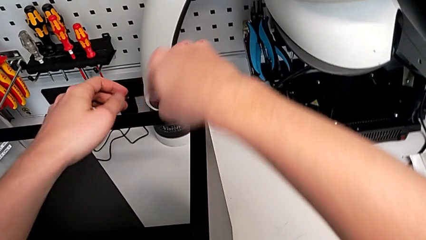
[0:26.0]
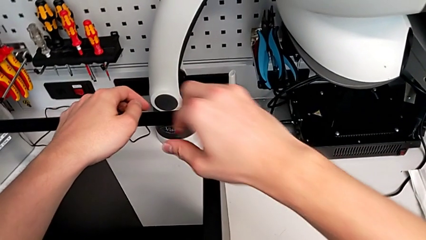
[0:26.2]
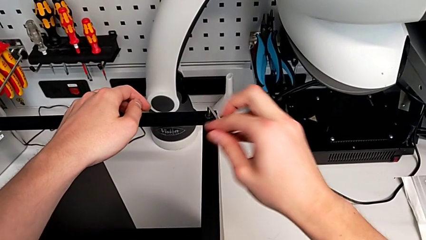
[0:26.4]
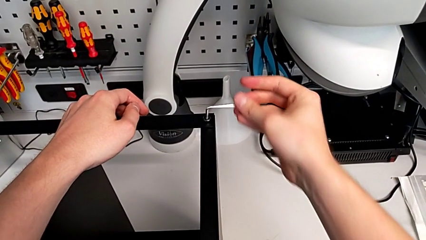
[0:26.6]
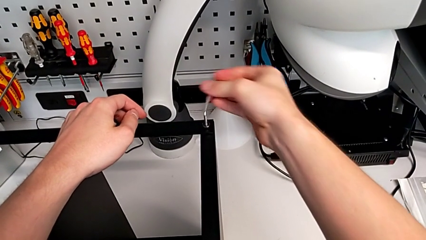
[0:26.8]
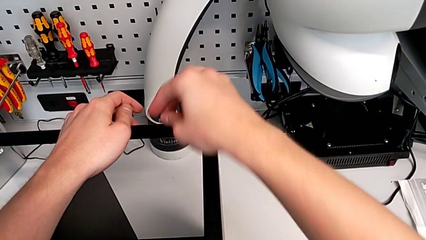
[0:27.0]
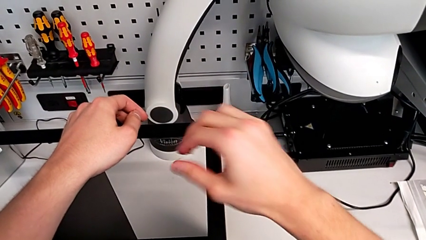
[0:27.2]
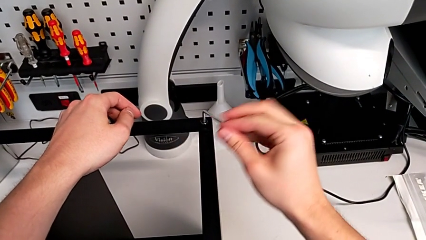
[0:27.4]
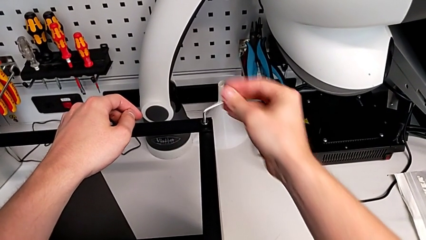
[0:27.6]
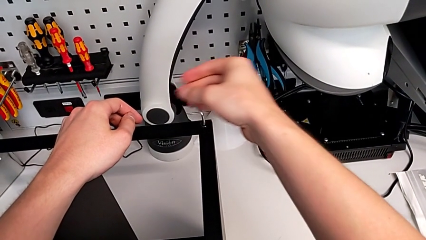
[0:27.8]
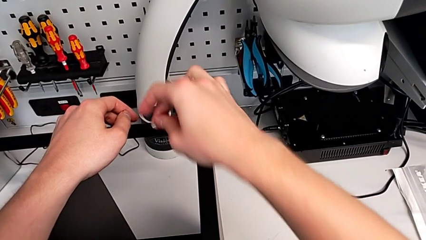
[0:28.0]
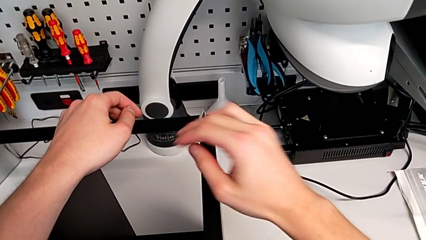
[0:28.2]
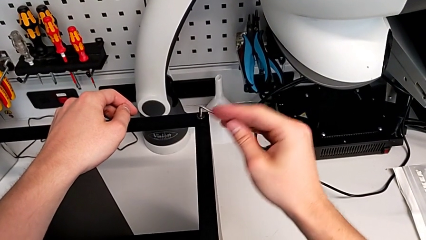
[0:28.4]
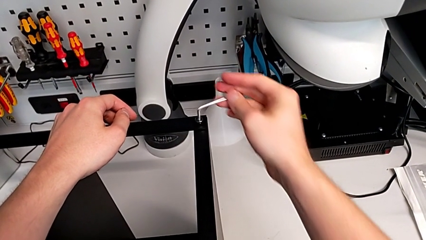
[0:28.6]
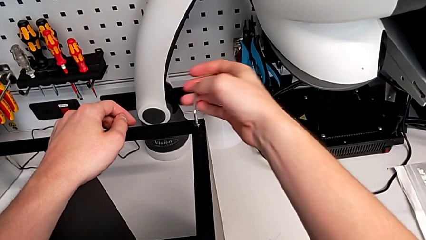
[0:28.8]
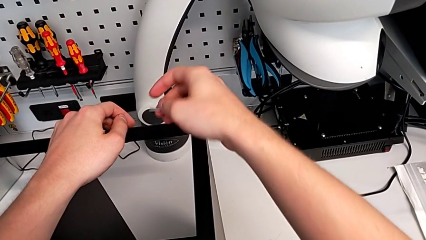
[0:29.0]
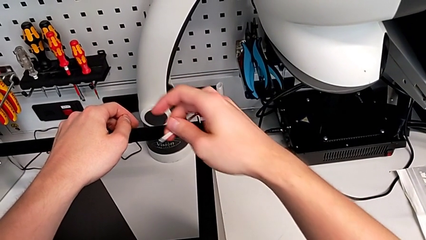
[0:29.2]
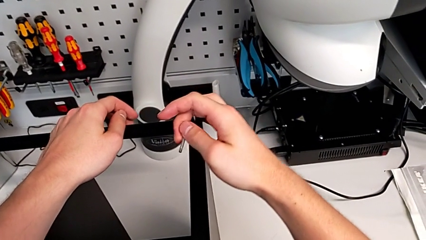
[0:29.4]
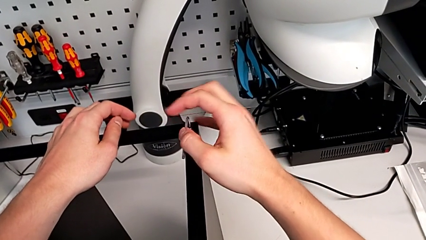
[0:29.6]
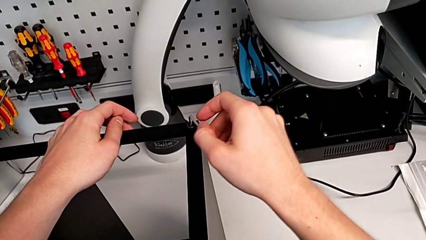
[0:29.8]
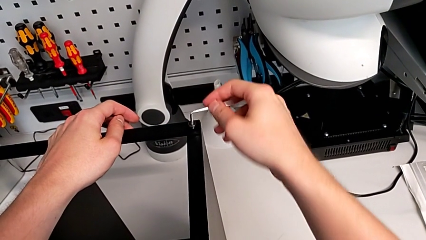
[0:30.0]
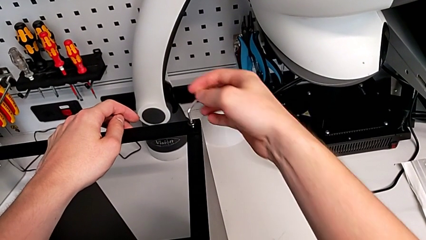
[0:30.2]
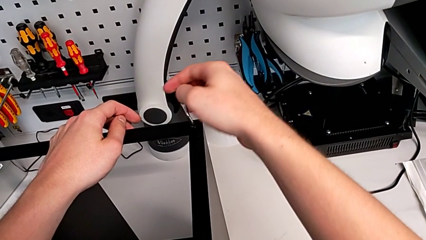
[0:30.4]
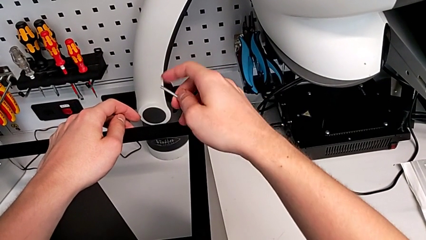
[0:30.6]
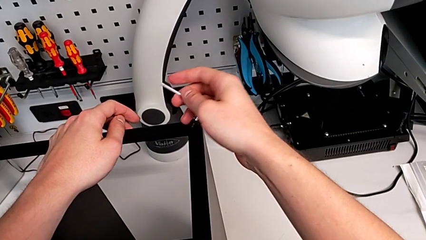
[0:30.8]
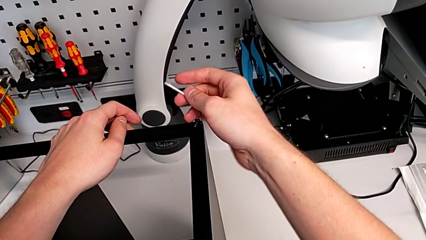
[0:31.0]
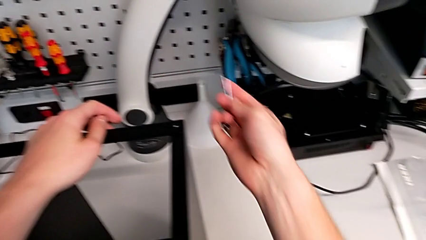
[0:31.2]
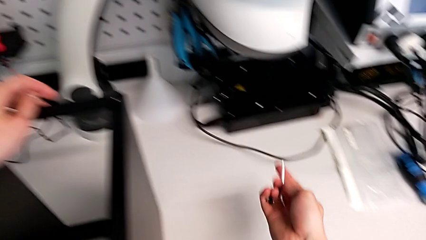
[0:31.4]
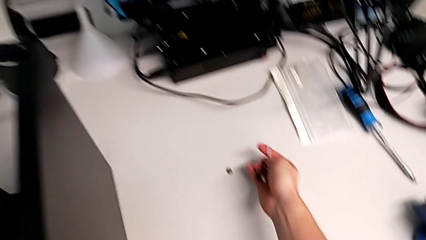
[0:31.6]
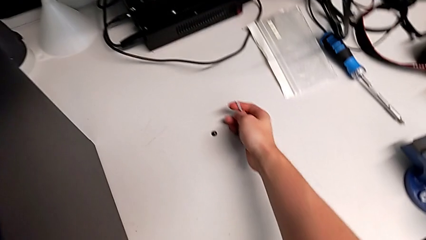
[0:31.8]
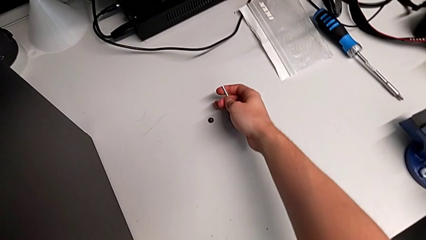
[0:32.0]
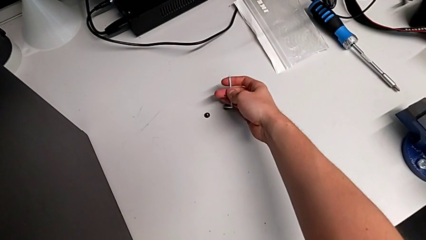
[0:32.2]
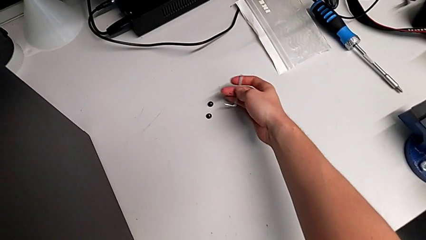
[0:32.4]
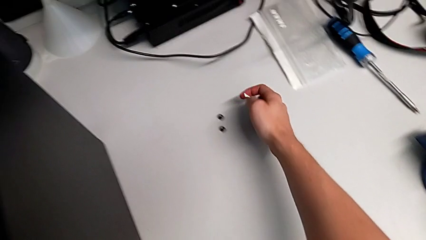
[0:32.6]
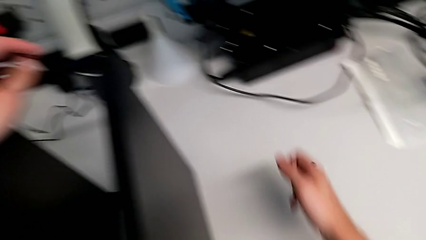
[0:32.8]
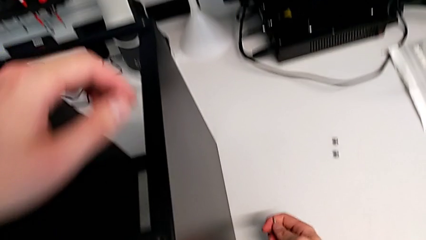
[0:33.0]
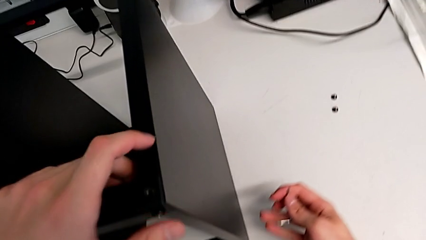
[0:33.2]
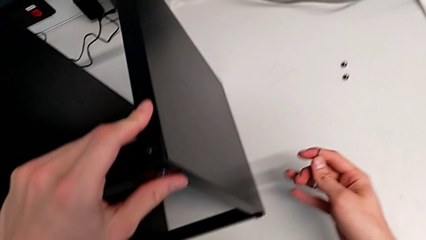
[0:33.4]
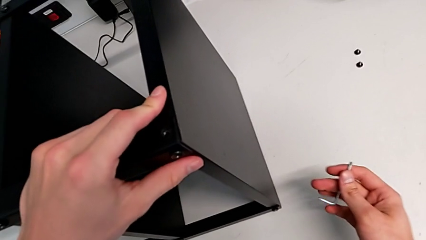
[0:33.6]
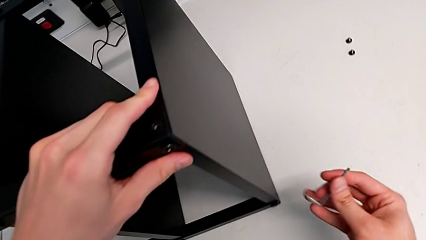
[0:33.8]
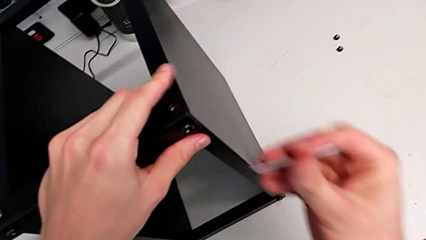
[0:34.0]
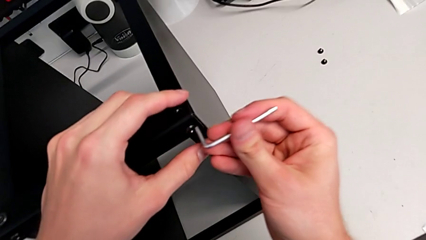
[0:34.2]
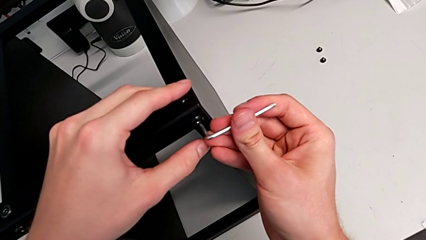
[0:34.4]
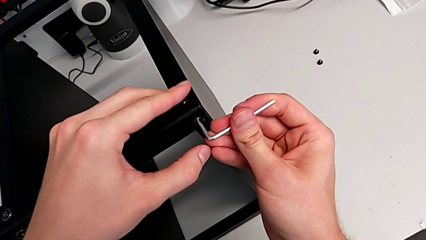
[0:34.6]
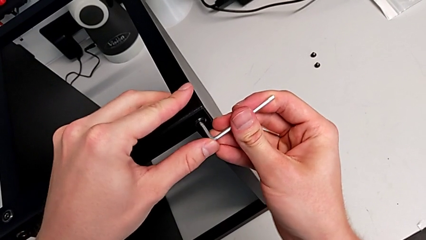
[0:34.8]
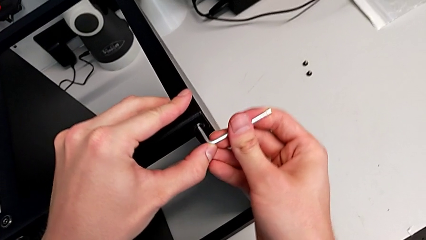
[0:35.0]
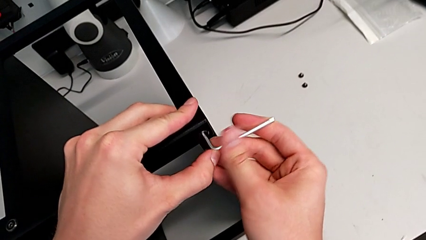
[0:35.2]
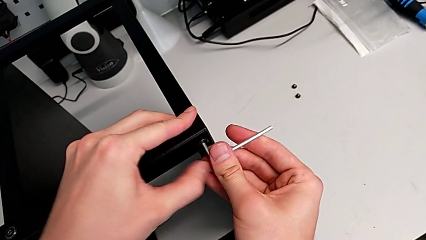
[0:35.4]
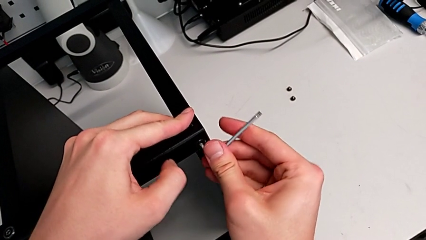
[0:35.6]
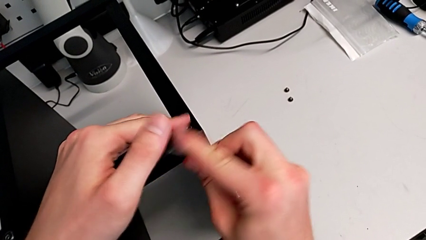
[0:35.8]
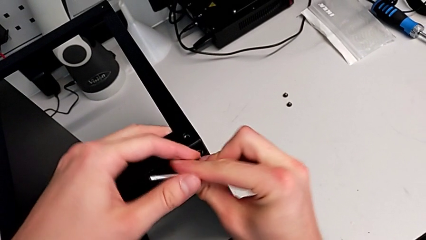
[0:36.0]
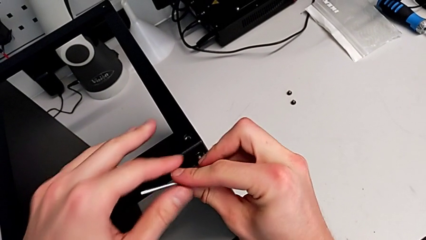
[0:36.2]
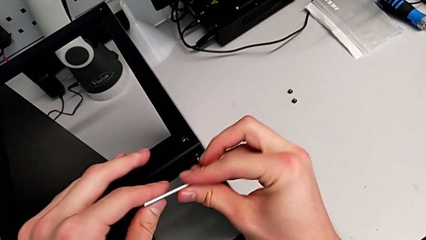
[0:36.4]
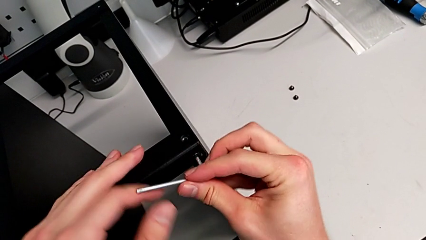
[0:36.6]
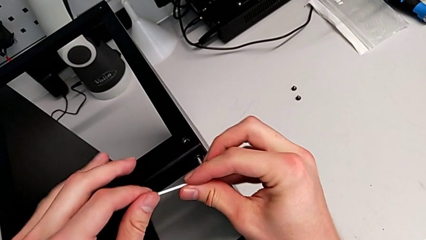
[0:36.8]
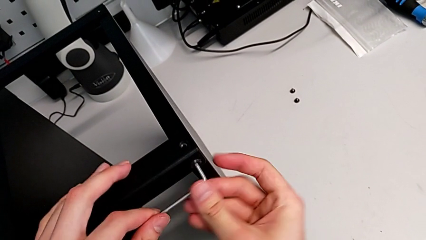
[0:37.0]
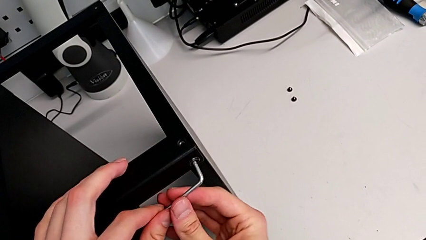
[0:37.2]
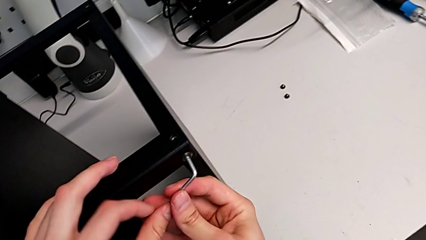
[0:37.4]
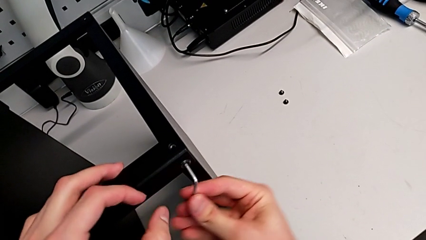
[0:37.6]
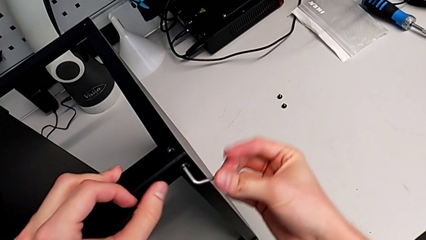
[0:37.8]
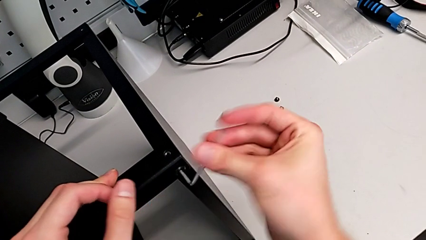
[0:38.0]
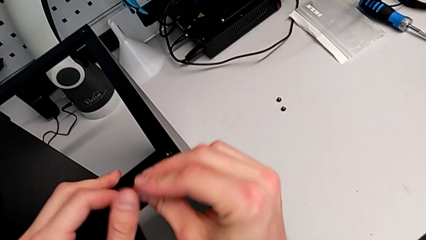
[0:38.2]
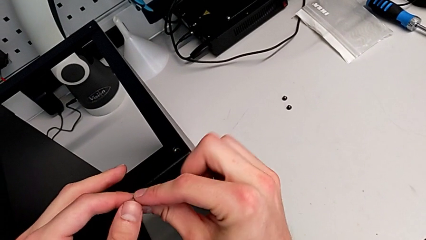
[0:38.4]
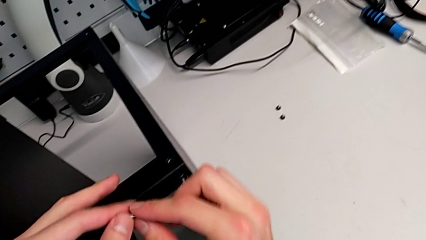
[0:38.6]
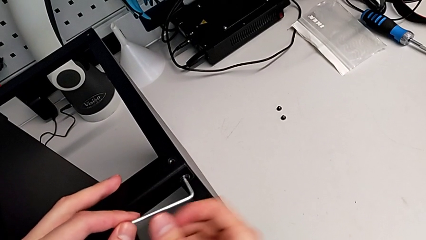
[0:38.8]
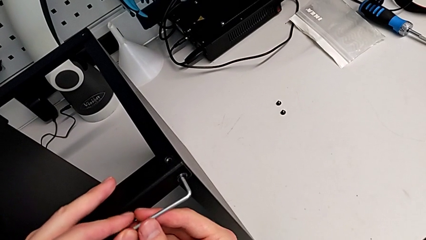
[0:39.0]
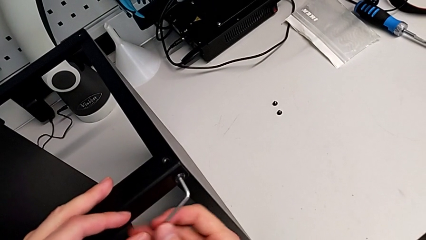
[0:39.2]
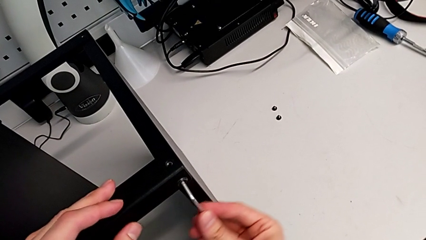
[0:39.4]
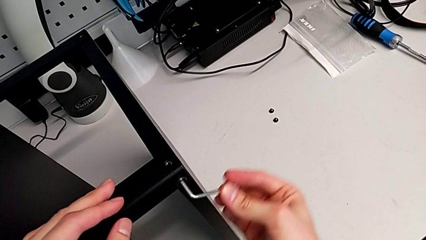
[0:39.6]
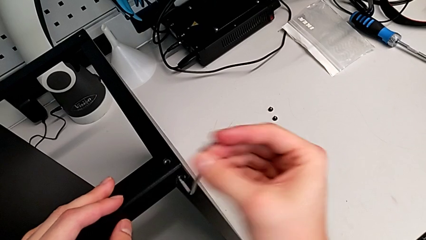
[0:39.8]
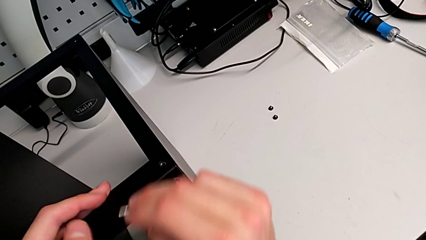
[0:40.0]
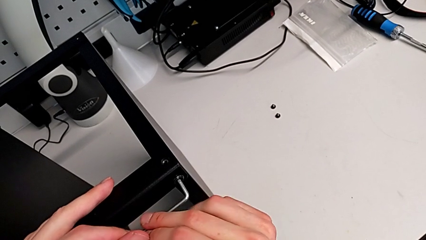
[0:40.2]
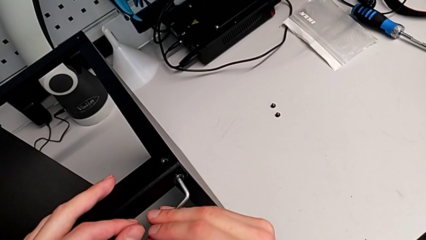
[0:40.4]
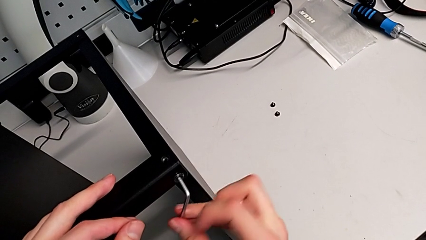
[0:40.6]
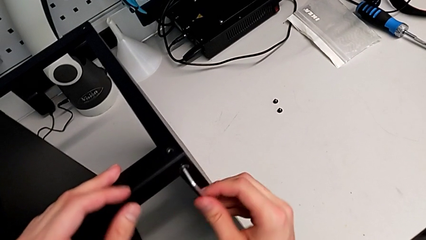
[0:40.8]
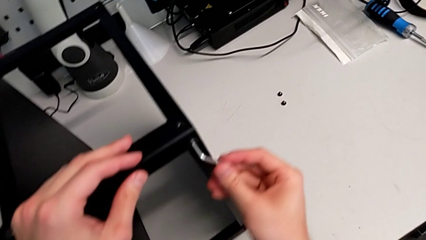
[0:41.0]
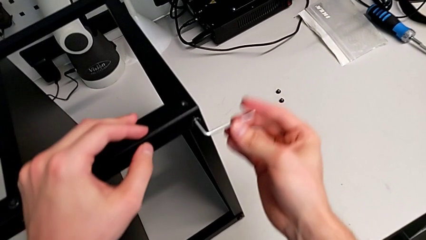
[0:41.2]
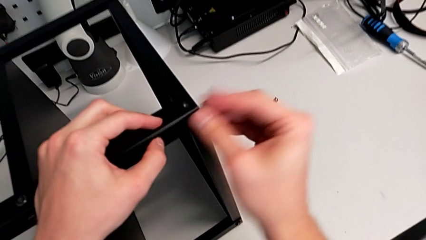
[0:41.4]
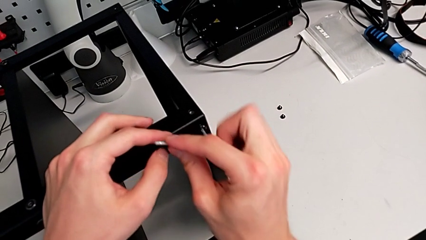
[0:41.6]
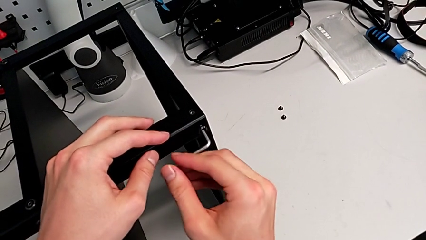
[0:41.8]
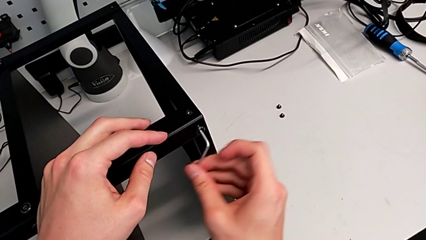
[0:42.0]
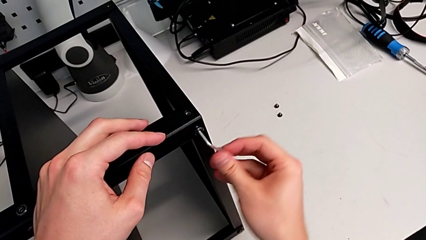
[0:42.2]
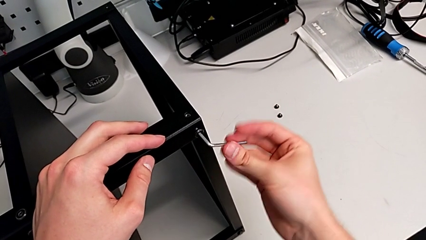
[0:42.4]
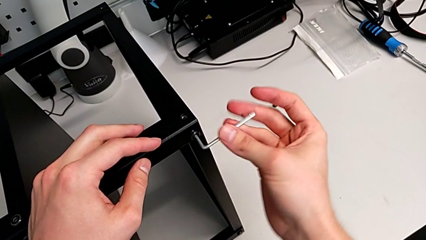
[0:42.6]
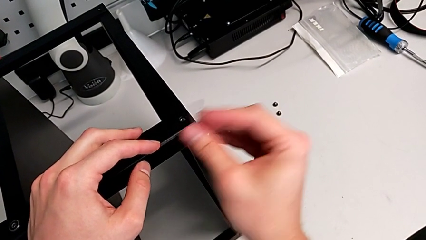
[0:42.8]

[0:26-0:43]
The camera wearer is unscrewing the hex socket head screws from the legs of the table. They unscrew the hex socket head and disassemble it. They place the hex socket head, withdraw the Allen wrench, all with the right hand. They approach the hex socket head, insert the Allen wrench and begin to unscrew the hex socket head.
